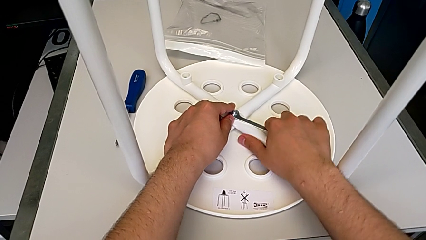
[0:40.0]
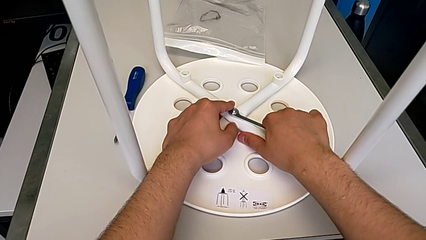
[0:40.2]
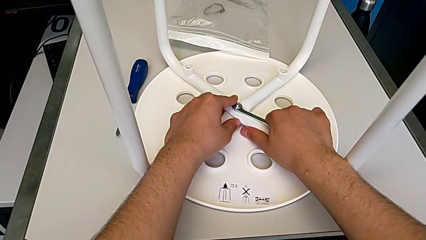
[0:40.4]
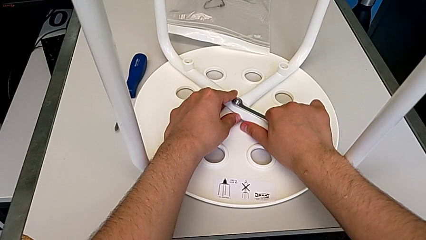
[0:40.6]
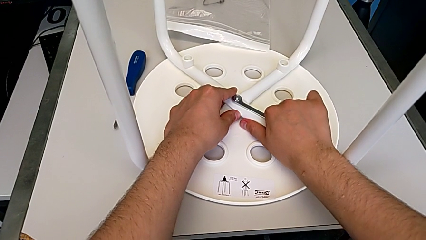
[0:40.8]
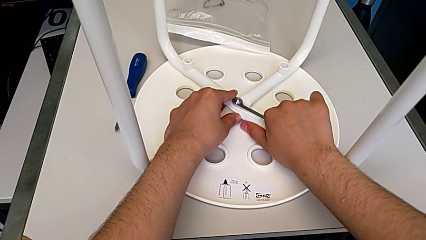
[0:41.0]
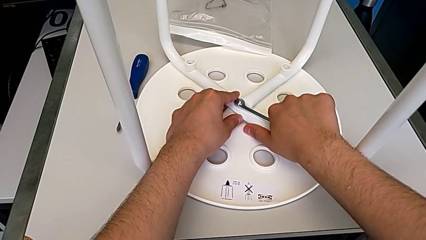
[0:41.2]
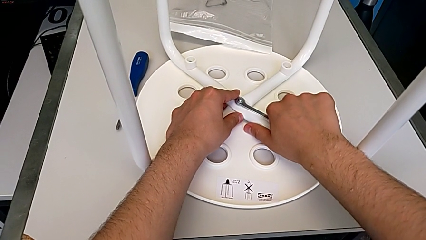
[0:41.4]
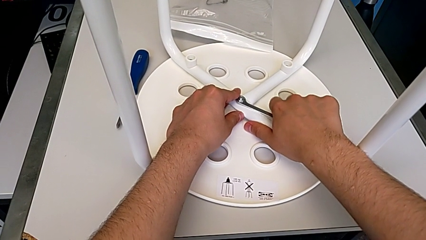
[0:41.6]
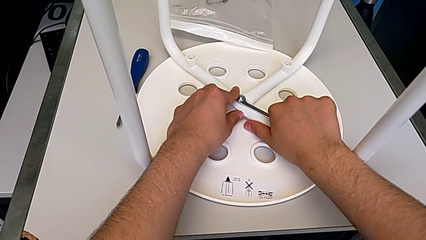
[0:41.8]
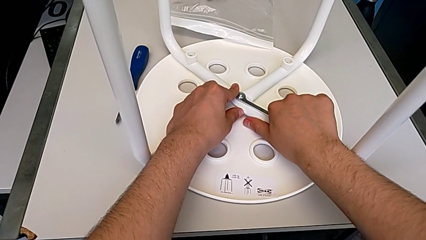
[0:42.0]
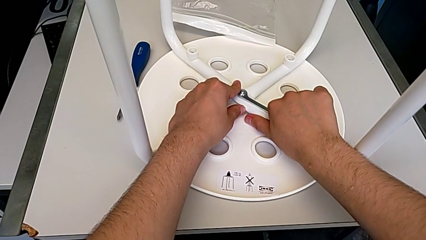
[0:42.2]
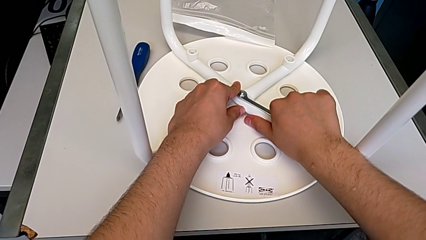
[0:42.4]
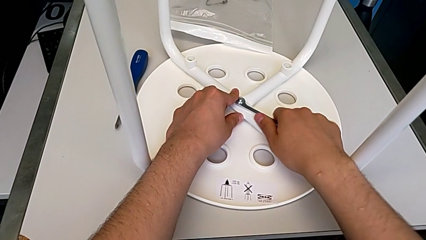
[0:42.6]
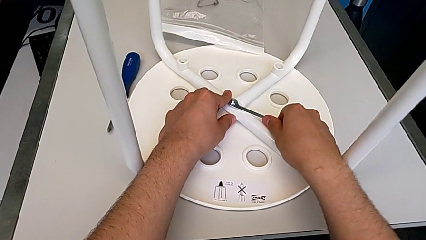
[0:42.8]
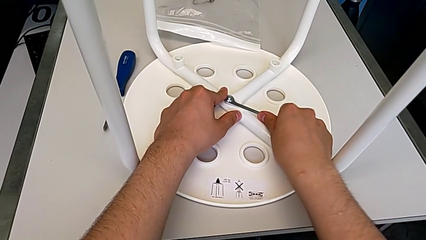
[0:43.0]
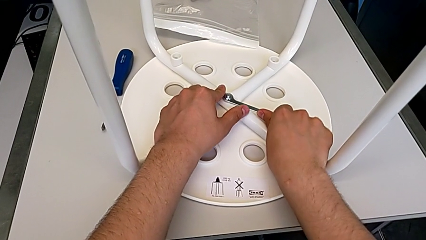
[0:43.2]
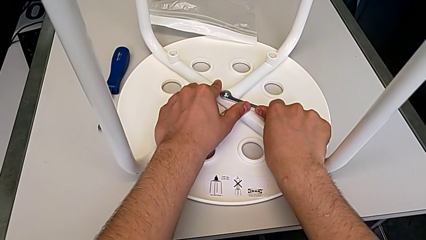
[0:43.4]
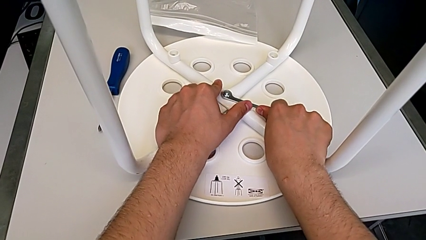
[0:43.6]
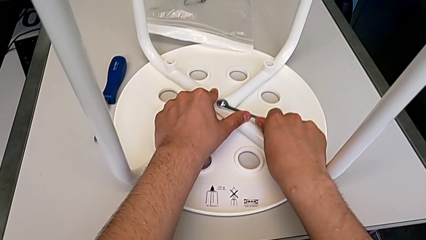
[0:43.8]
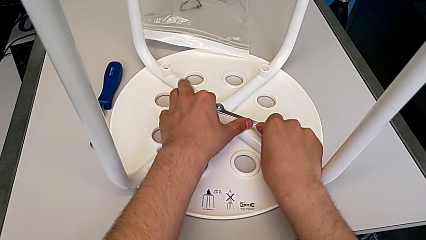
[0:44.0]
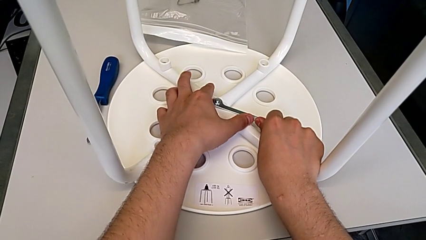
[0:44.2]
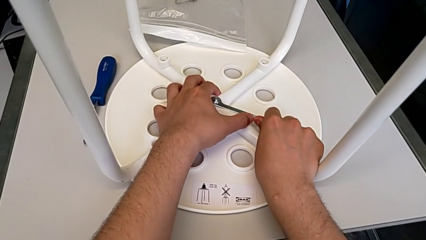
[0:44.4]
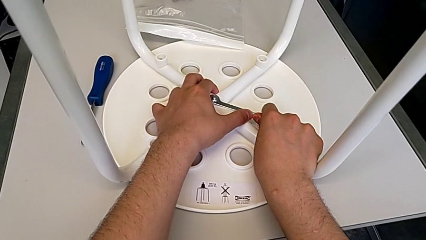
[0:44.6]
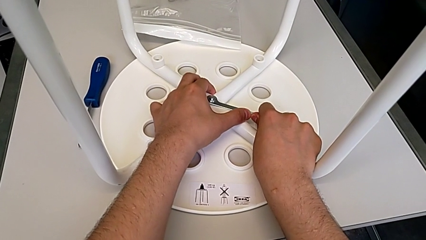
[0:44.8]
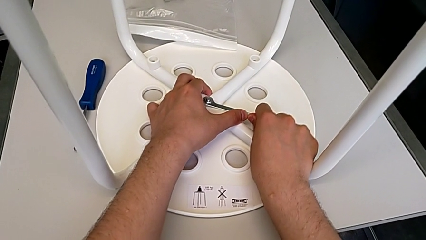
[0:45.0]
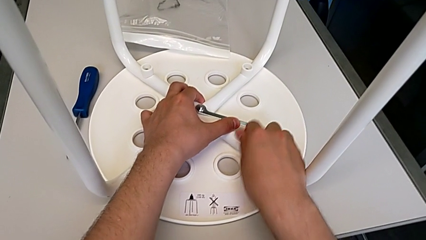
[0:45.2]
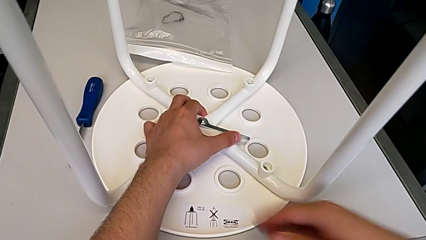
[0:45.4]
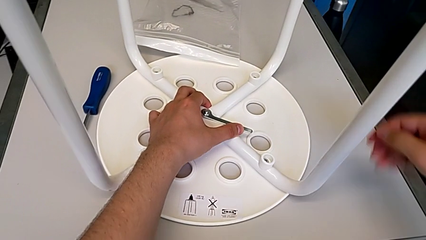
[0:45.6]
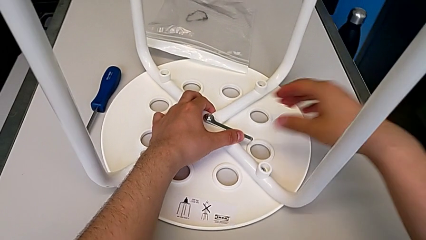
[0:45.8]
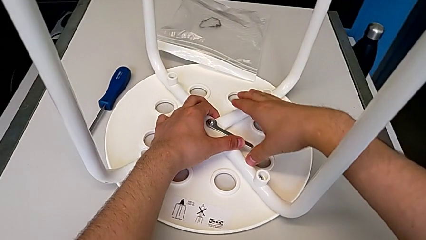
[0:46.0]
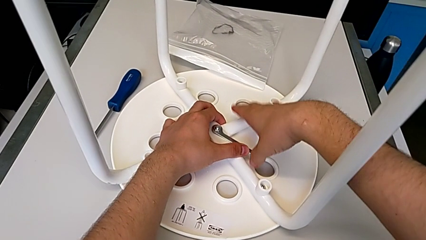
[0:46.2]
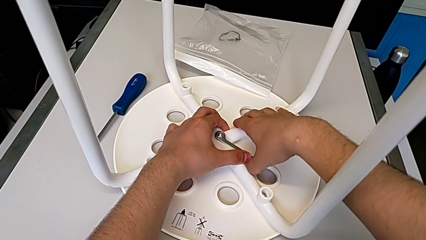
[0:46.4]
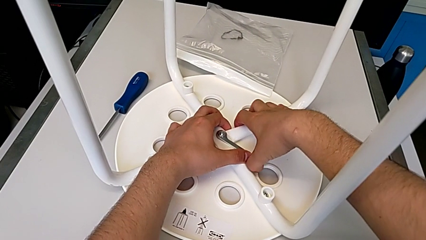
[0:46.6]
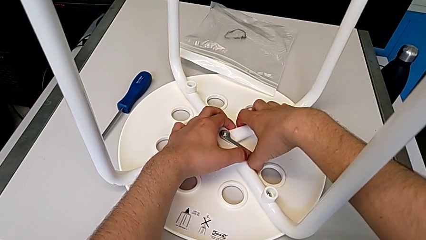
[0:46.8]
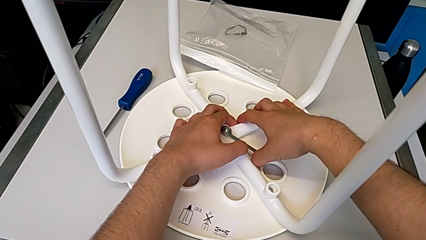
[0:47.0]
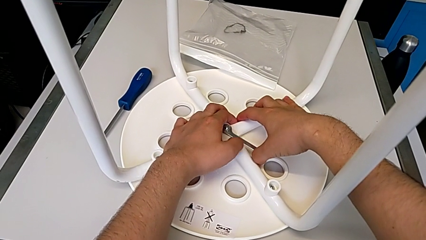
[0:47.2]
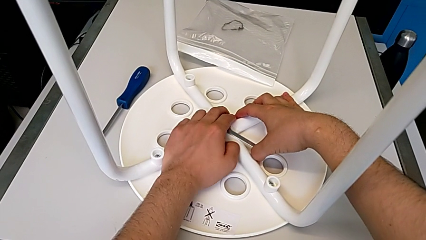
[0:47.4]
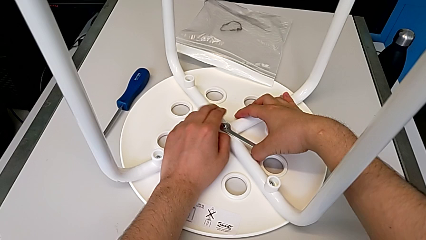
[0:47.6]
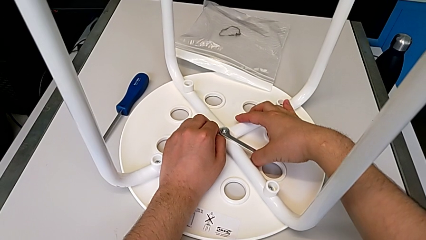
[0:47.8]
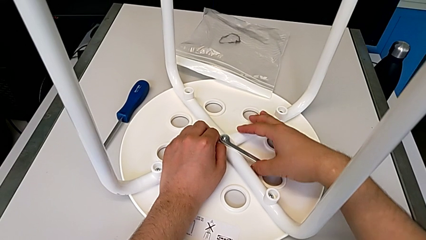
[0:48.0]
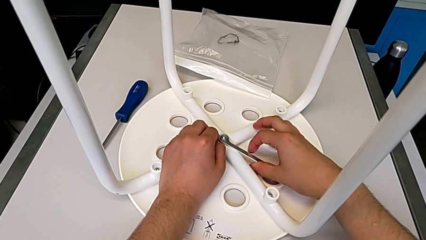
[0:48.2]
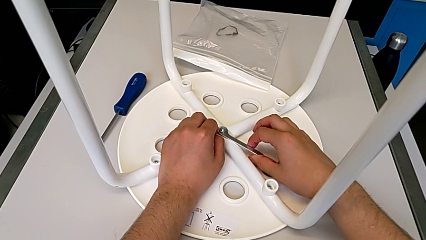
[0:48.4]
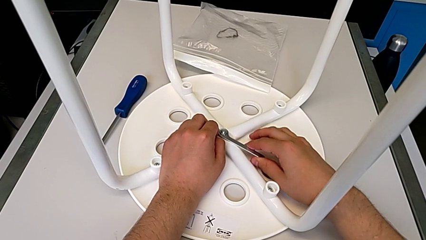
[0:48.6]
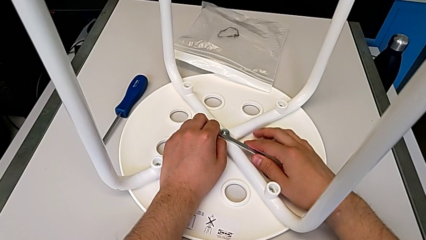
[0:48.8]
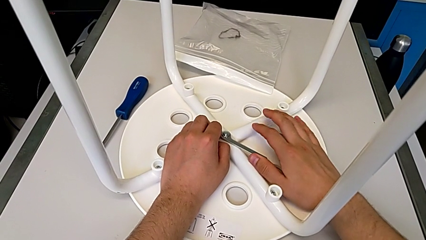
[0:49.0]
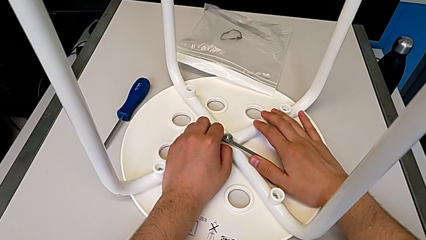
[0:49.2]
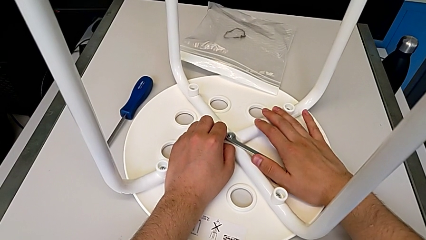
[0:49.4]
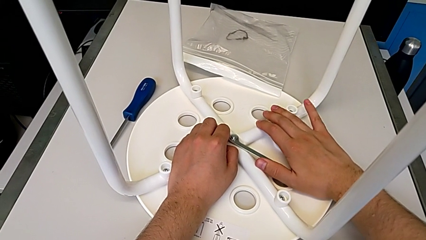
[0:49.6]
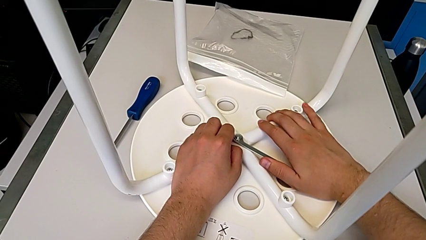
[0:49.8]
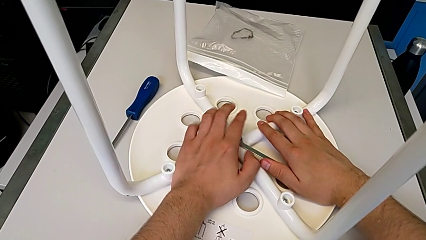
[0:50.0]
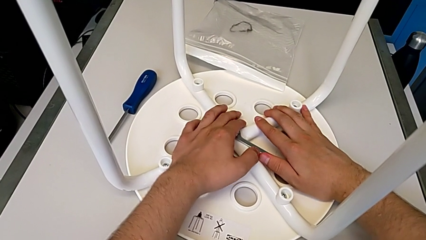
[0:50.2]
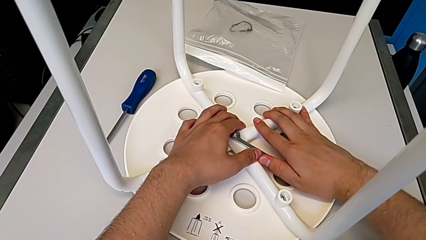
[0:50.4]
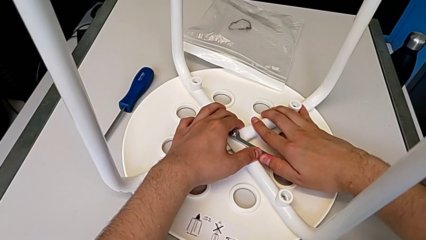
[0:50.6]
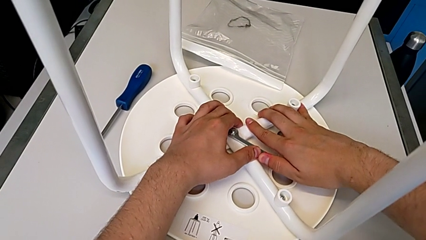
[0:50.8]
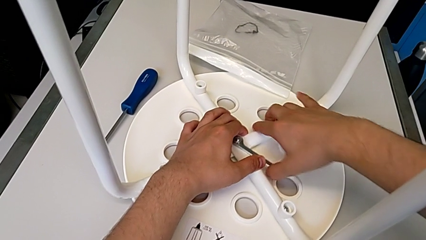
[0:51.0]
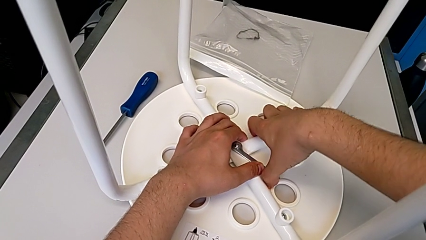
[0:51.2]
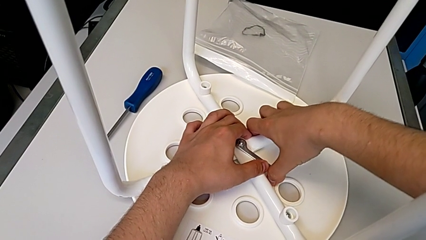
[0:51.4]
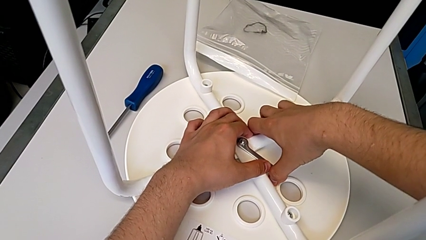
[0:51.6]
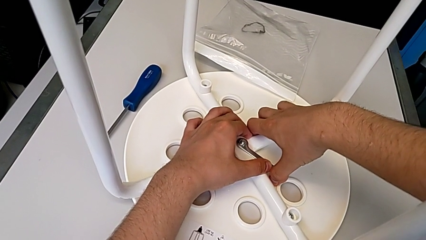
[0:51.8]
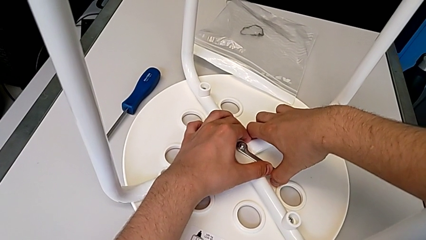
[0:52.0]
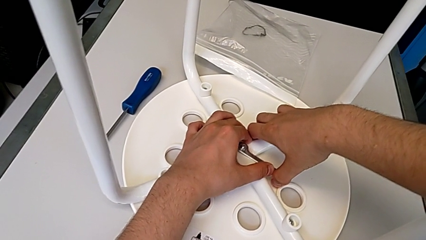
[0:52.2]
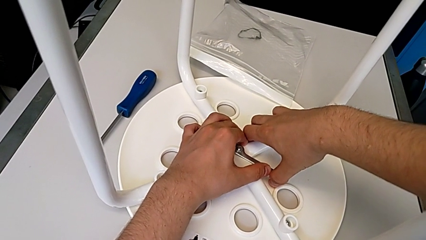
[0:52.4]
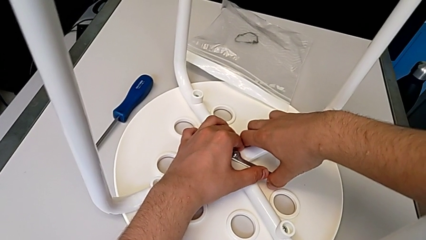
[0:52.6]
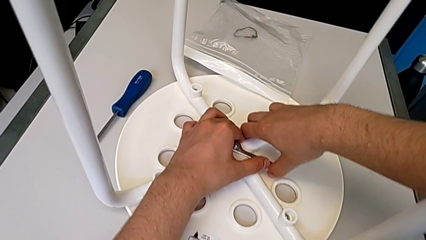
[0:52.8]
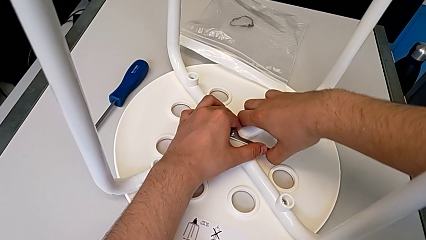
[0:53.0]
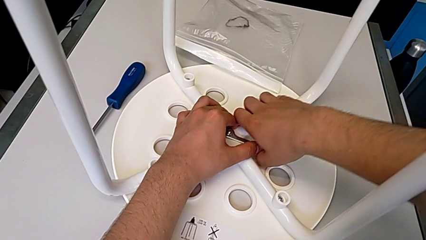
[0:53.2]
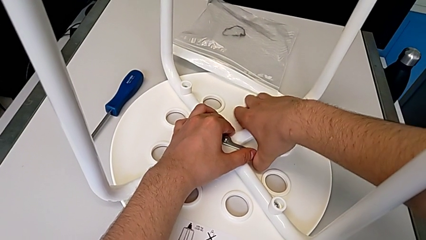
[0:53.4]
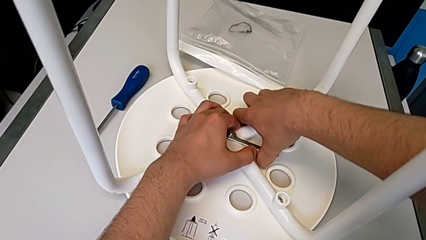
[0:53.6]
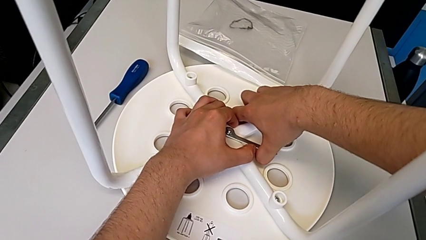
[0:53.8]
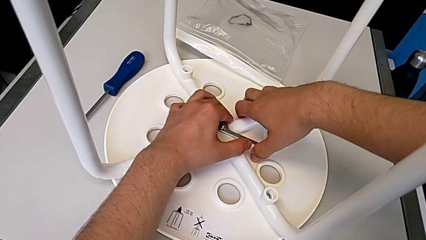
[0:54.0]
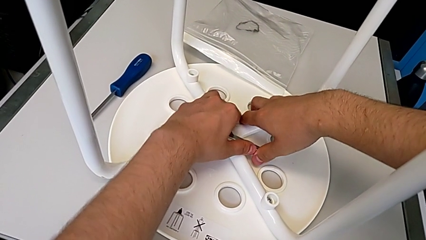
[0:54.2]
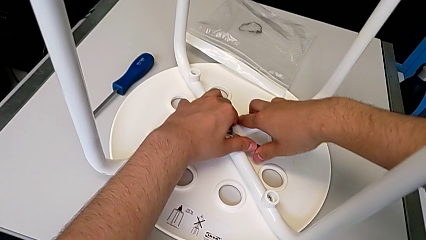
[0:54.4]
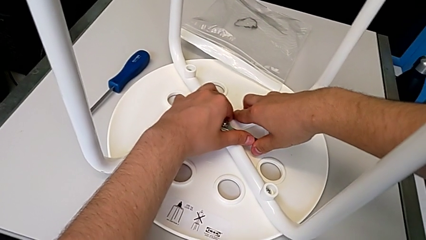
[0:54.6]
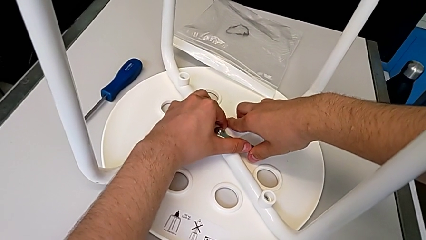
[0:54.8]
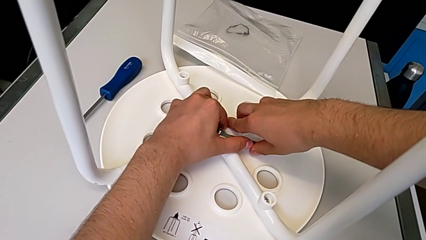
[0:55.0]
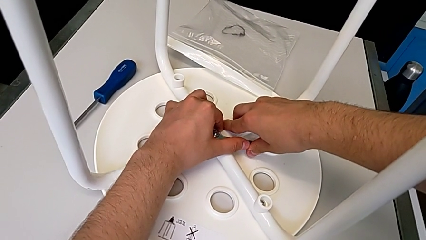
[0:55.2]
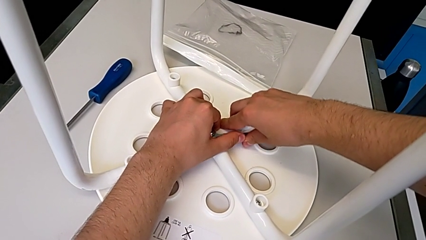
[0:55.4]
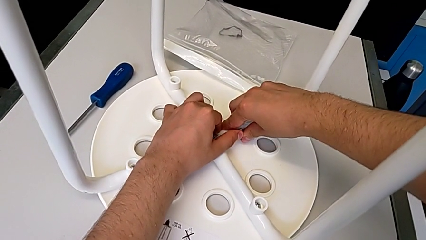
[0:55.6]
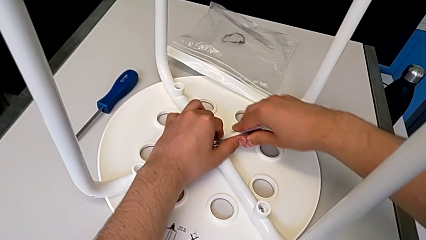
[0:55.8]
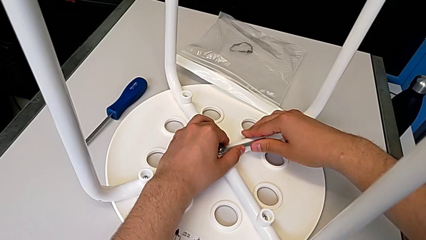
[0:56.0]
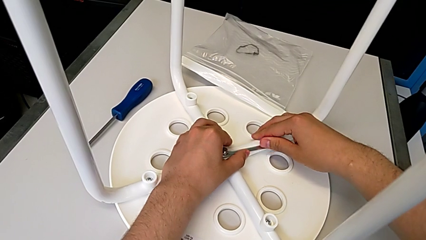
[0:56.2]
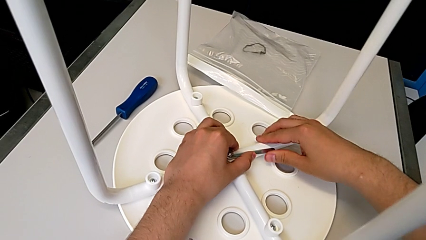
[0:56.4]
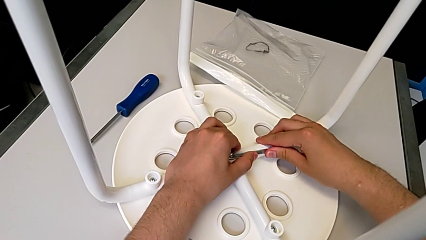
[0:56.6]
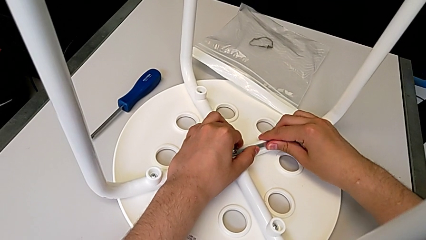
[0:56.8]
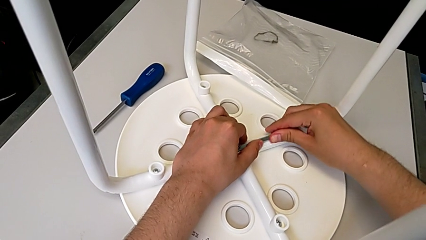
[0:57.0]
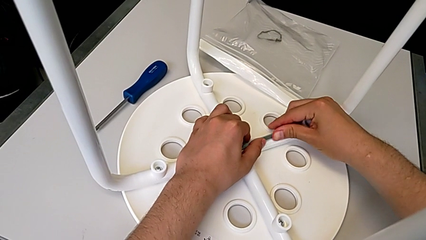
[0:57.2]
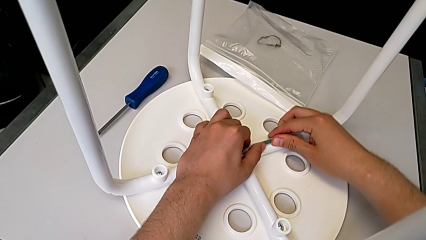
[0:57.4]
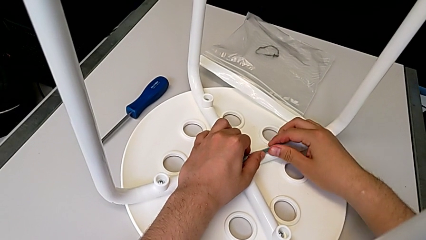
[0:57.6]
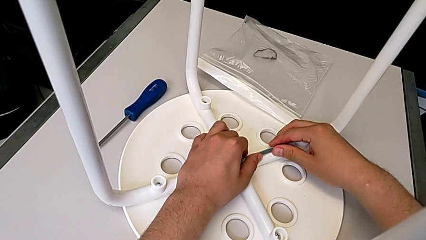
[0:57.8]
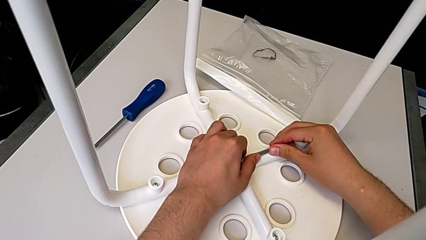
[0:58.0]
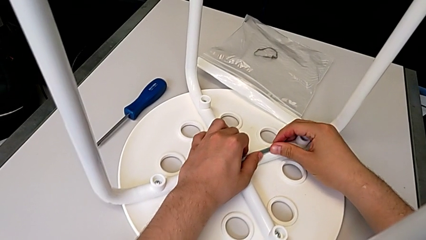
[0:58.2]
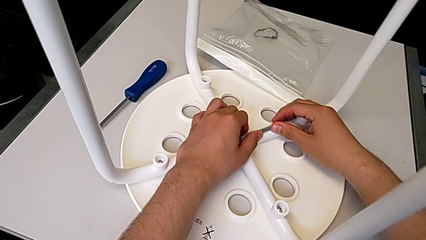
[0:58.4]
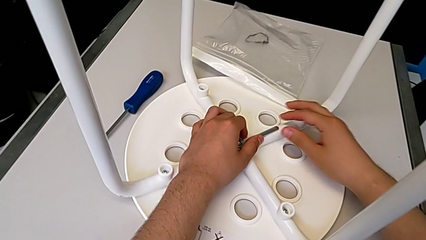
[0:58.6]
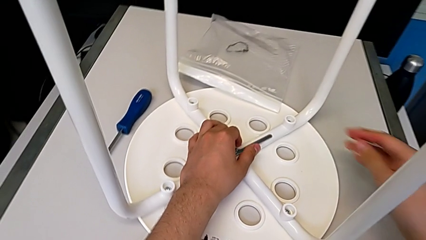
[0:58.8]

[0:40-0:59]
The camera wearer is loosening the middle hex nut. They unscrew the middle hex nut four times.
